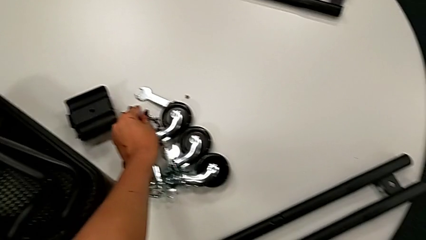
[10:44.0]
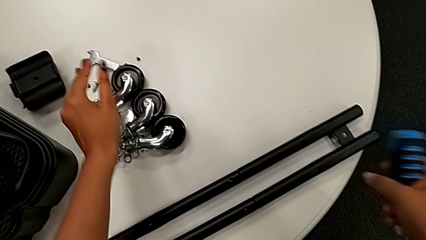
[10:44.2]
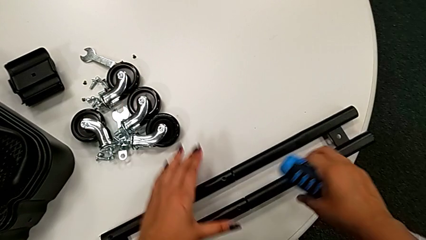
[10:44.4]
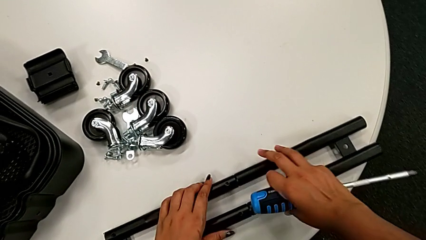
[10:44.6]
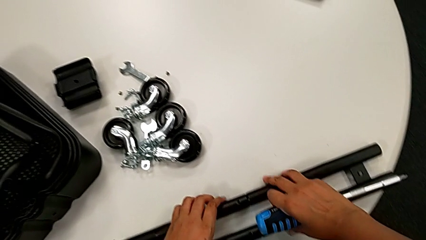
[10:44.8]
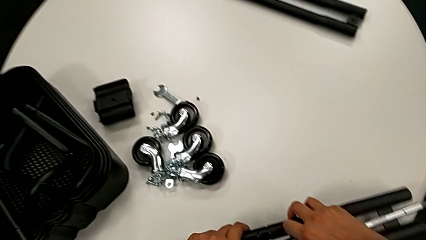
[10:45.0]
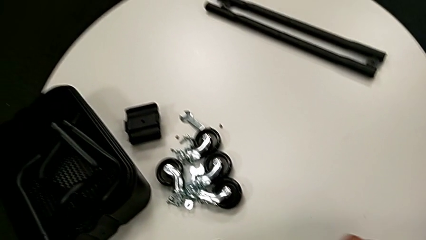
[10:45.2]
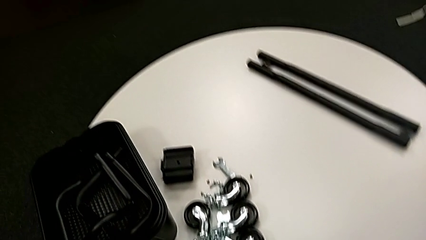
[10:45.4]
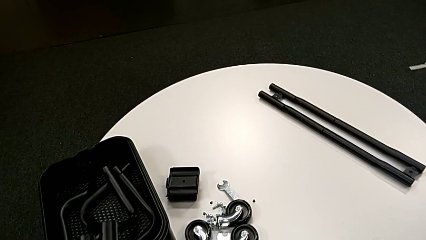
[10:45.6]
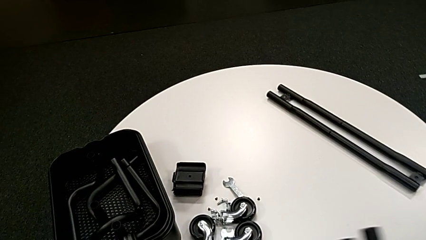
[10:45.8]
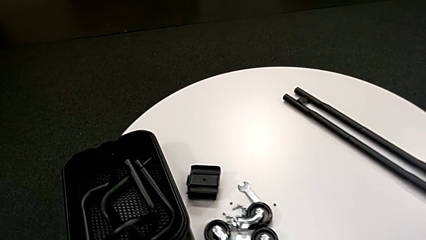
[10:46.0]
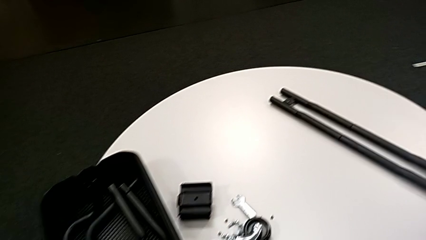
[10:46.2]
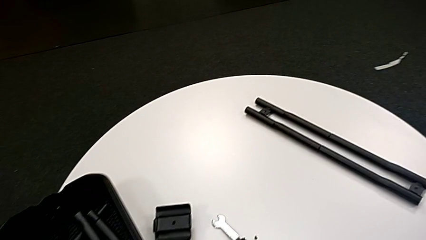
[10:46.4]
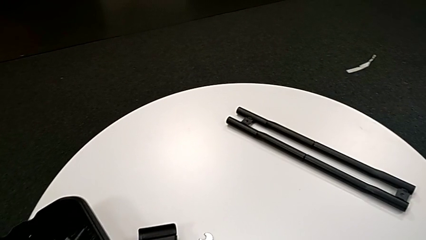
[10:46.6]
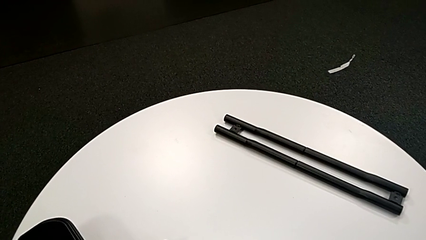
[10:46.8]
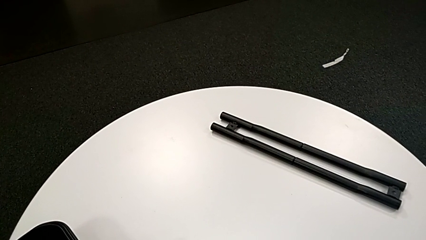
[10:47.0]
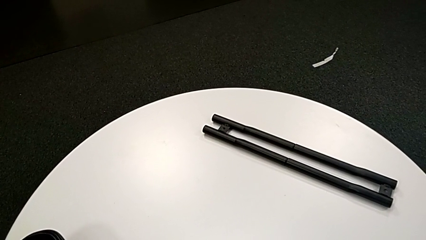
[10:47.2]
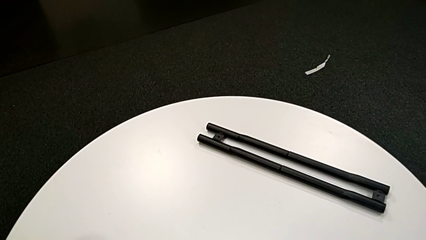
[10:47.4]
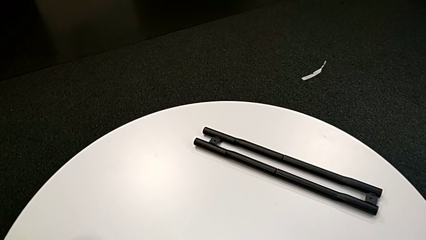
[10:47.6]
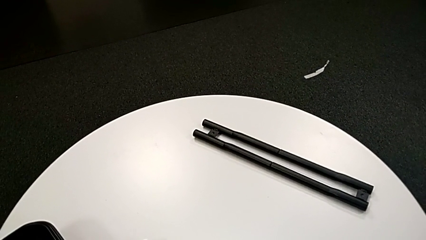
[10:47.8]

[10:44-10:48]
The camera wearer is unscrewing the screw on the bar. They withdraw the black leg and place it.

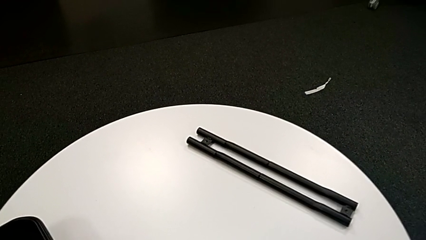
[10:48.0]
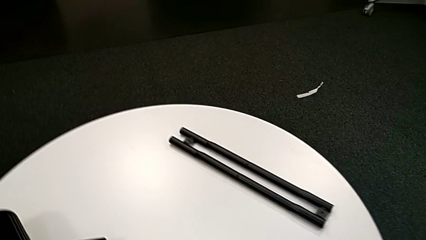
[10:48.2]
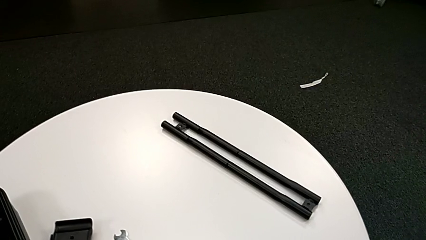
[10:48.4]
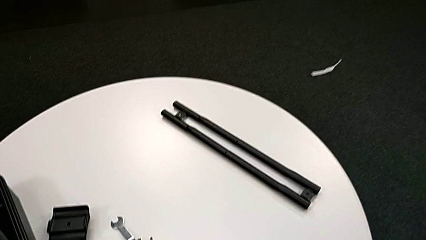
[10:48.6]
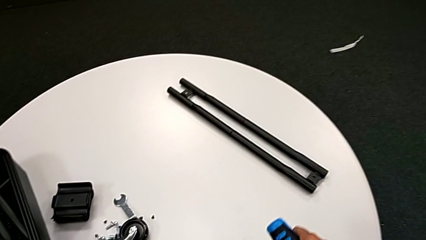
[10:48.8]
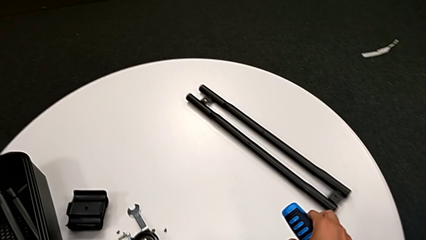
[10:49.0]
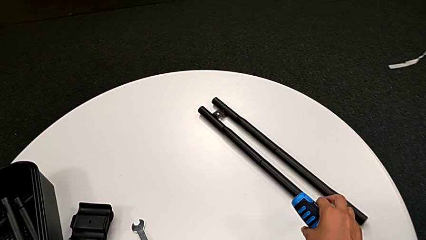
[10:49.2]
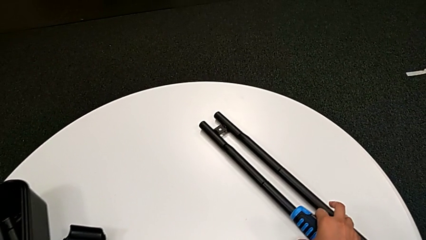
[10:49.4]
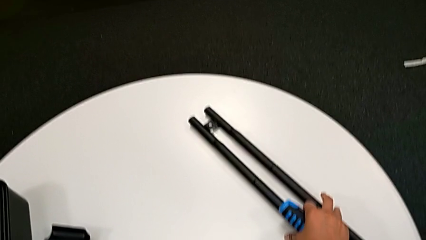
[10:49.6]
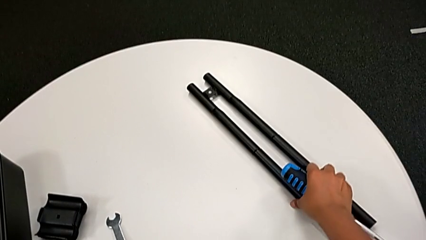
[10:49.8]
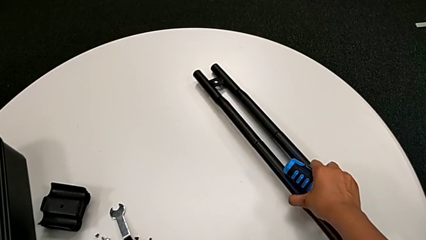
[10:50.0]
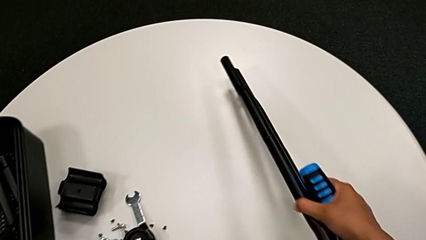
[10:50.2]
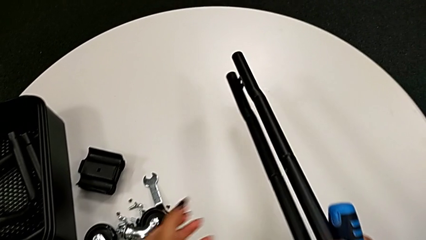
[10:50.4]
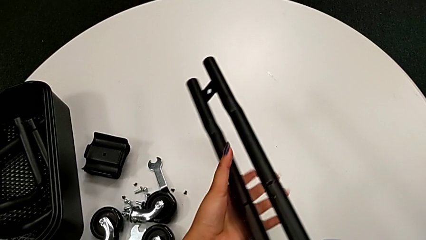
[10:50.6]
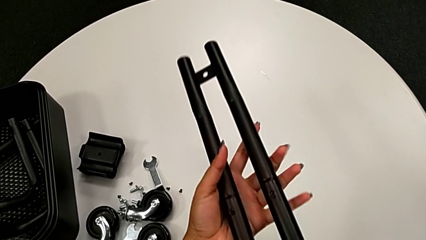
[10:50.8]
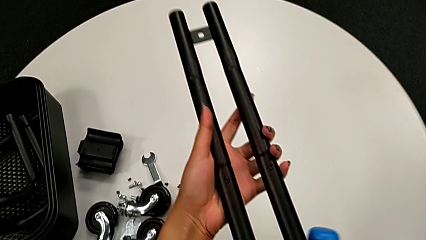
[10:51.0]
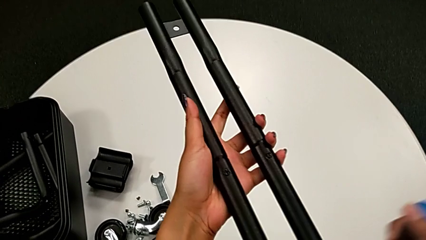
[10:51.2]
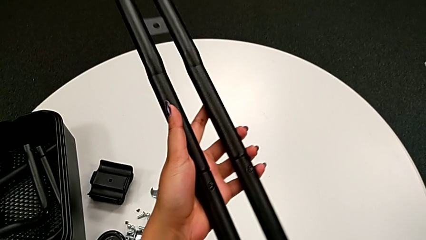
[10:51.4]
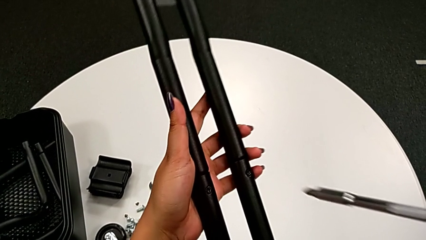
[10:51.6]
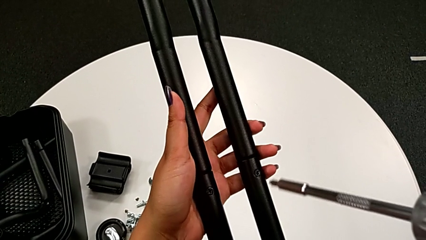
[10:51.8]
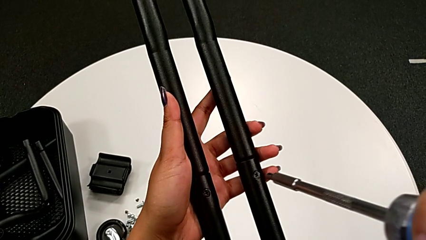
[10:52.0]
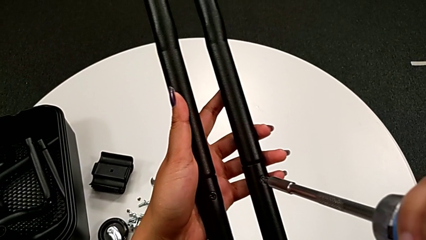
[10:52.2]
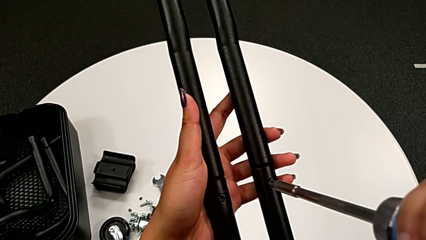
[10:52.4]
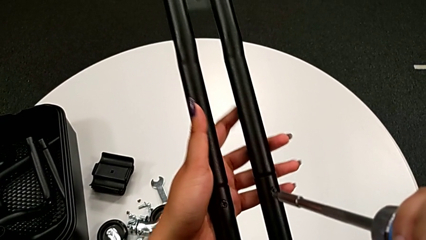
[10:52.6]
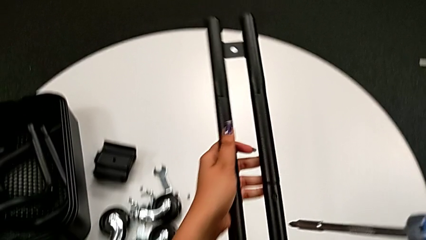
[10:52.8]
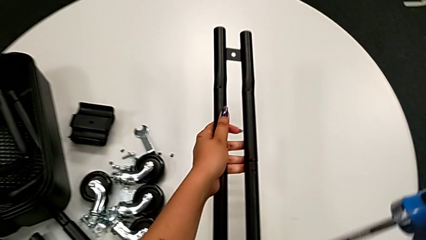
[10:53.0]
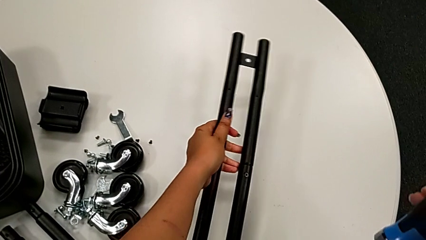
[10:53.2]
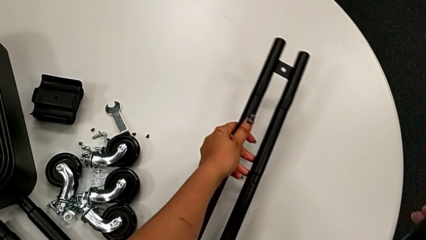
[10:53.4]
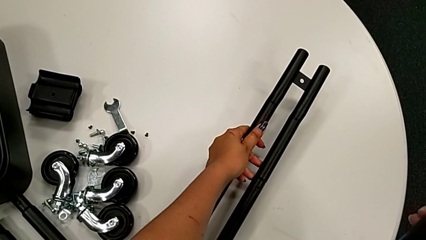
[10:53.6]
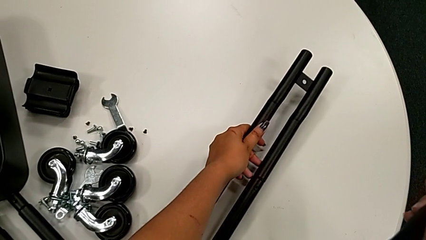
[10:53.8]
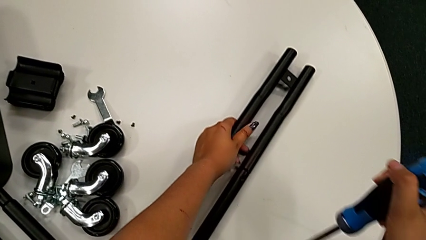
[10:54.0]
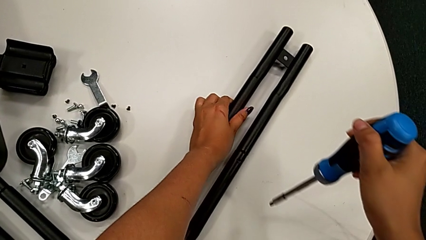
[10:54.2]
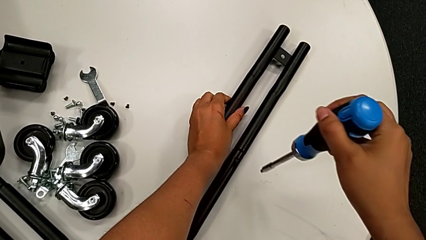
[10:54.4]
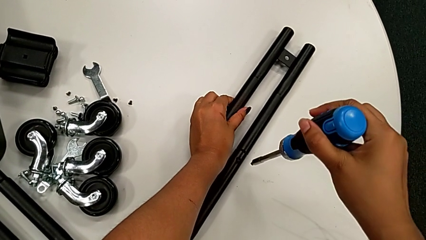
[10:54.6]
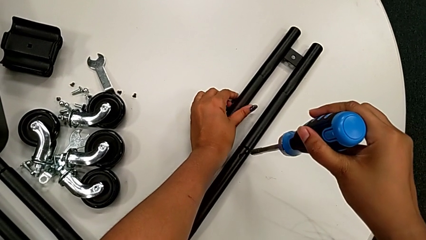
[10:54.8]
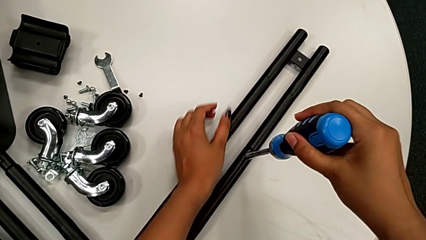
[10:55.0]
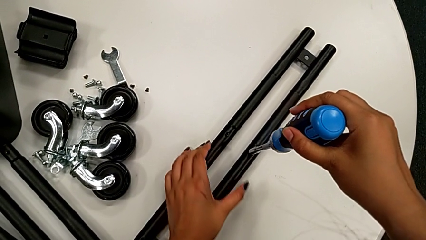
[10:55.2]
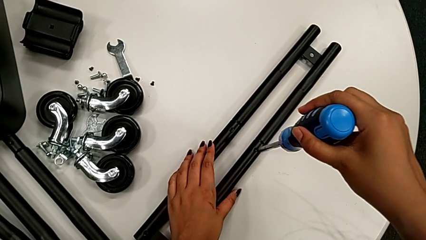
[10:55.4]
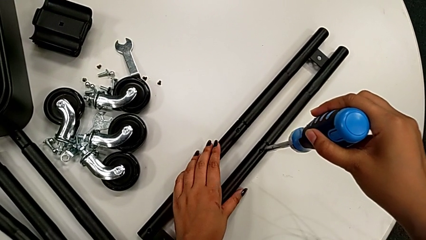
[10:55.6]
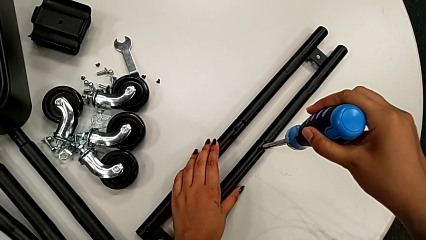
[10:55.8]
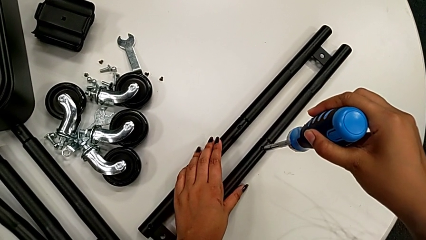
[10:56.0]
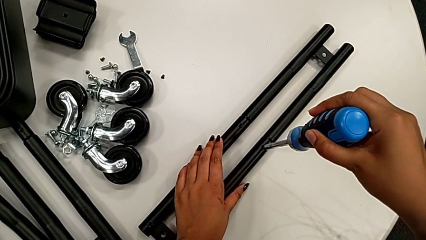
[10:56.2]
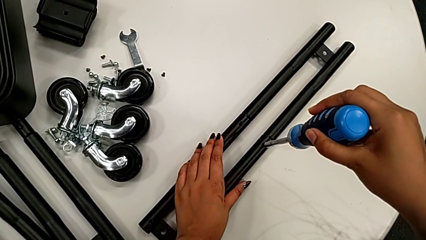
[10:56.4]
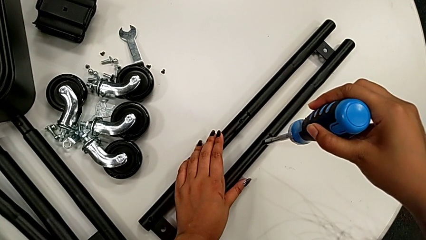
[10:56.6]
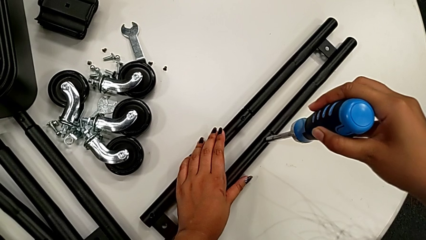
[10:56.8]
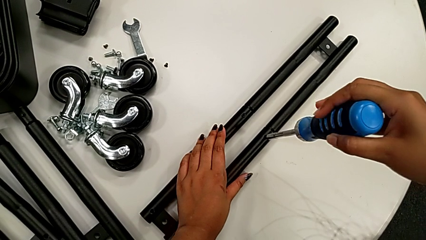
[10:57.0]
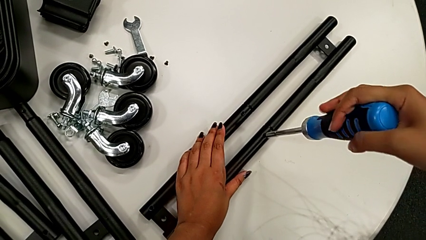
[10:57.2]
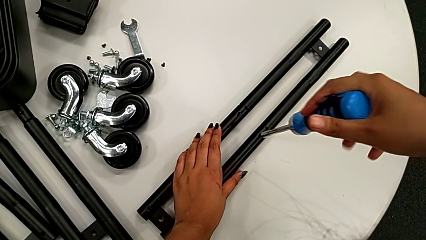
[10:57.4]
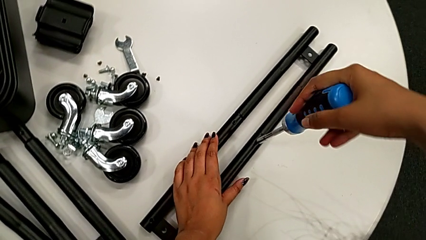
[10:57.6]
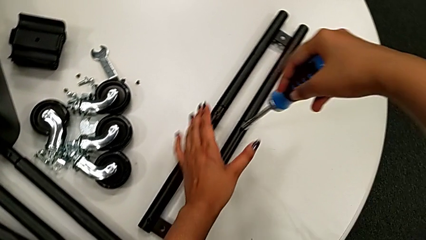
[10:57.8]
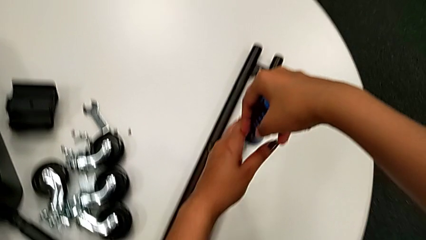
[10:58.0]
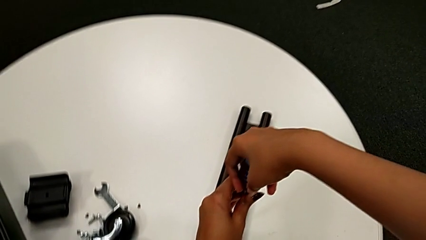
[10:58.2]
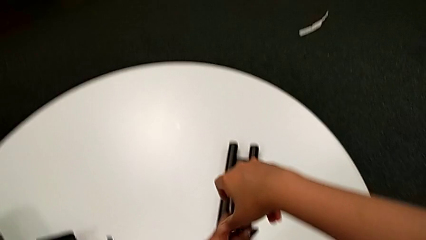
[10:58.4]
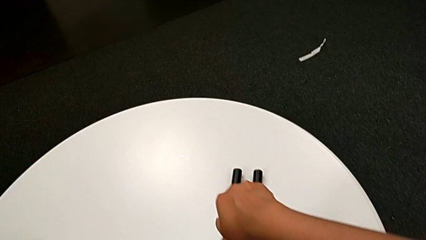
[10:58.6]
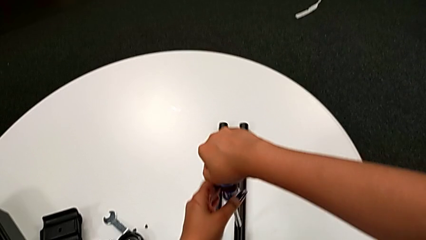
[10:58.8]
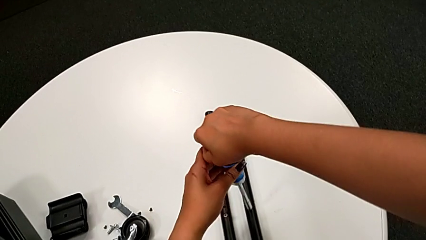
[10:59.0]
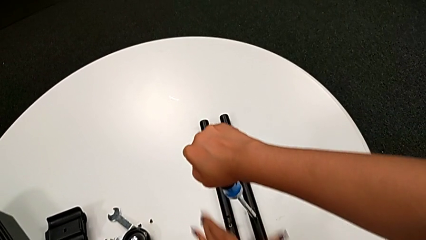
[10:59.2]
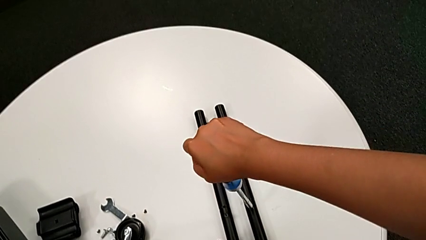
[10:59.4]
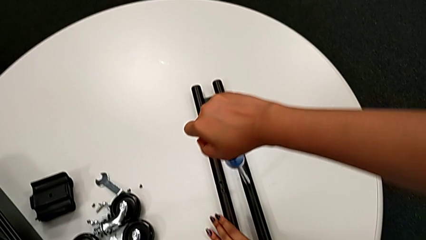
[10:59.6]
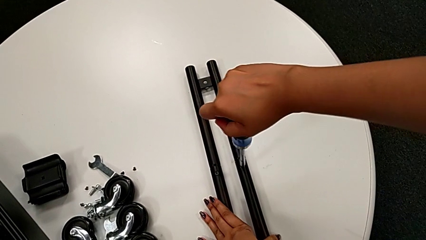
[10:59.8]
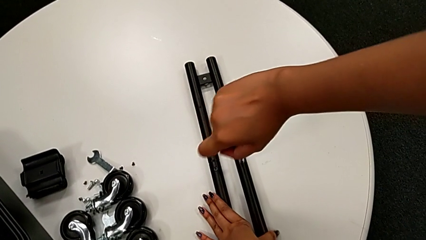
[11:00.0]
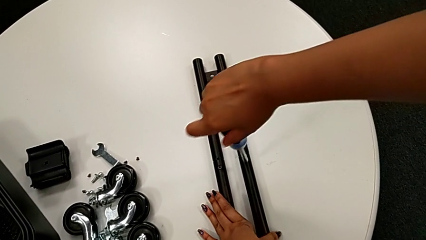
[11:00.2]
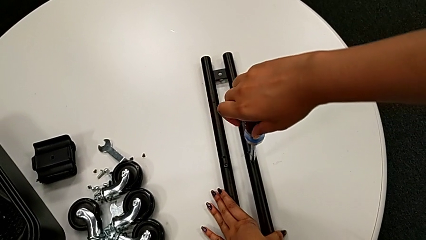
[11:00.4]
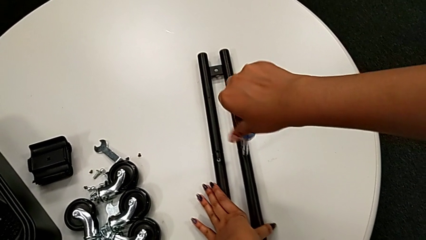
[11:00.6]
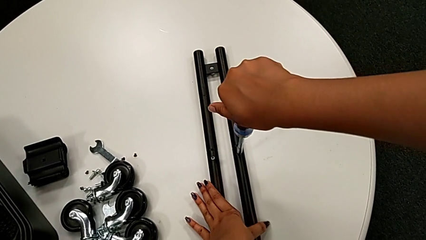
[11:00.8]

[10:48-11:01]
The camera wearer is unscrewing the bar's screw. They grab the black leg, lift it, insert the large screwdriver, place the black leg, insert the large screwdriver and begin to unscrew the little screw.
